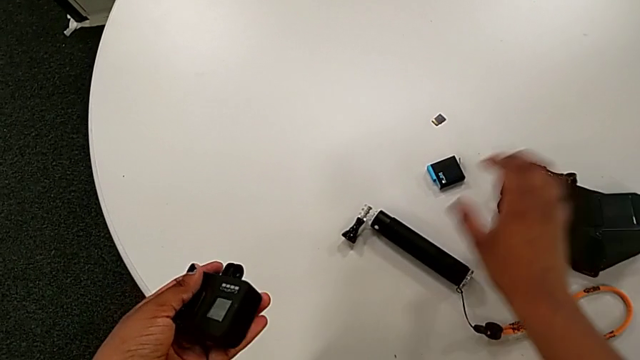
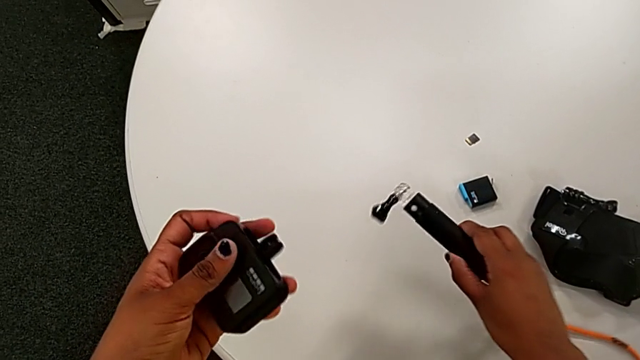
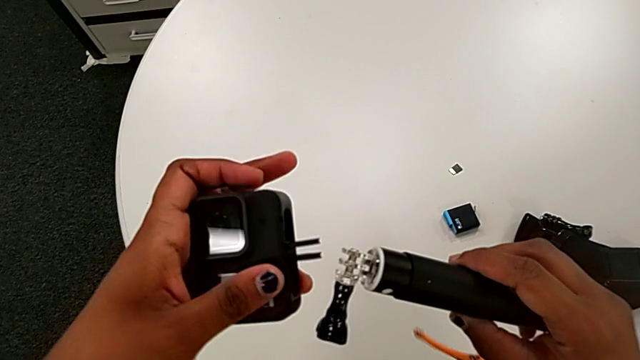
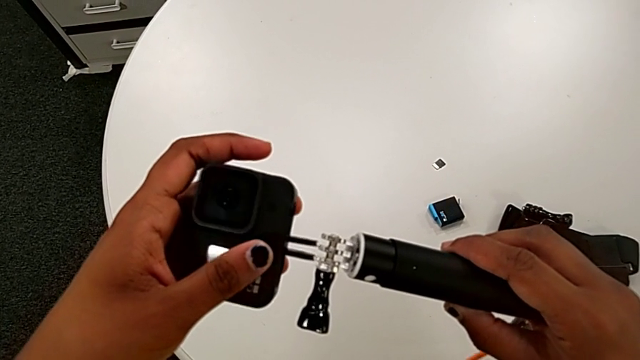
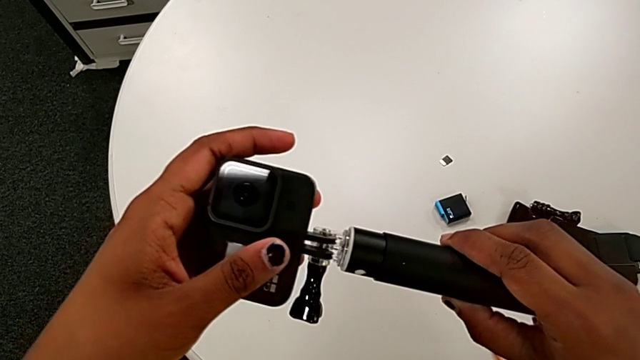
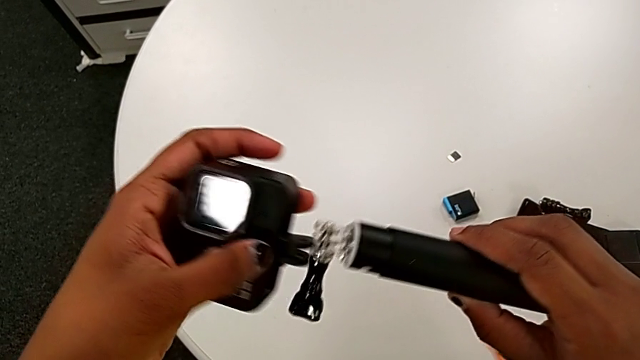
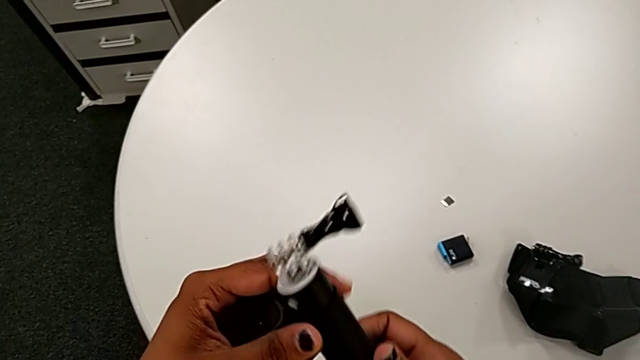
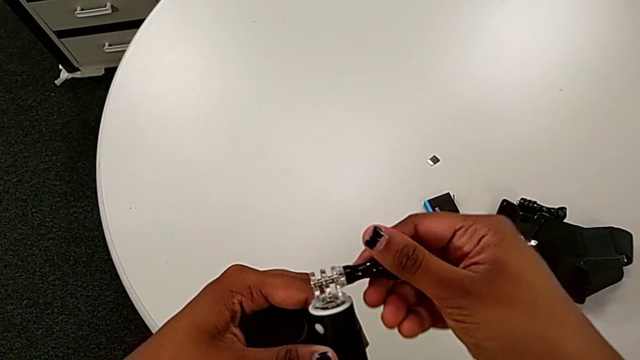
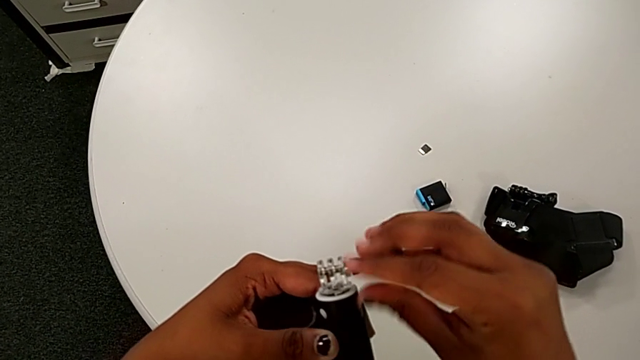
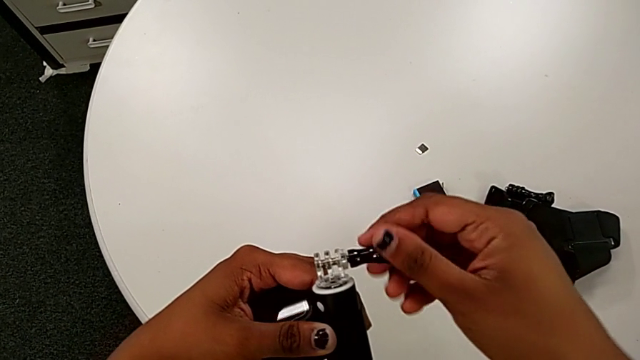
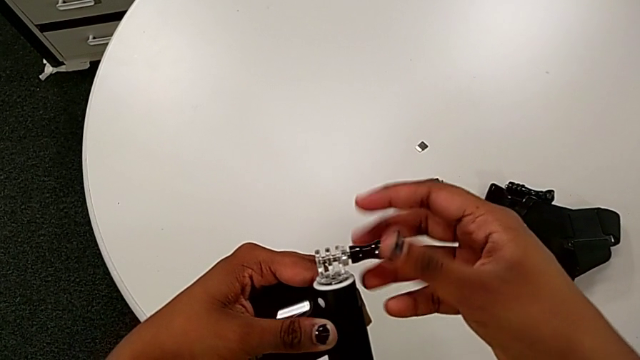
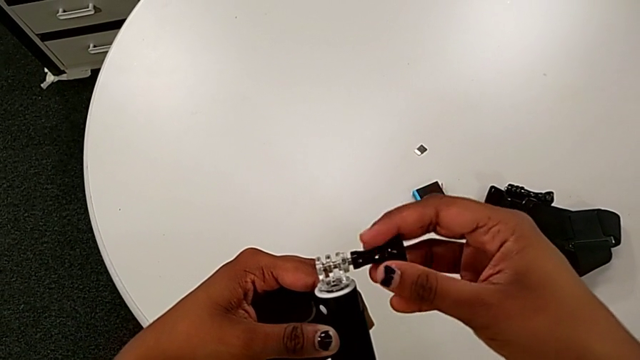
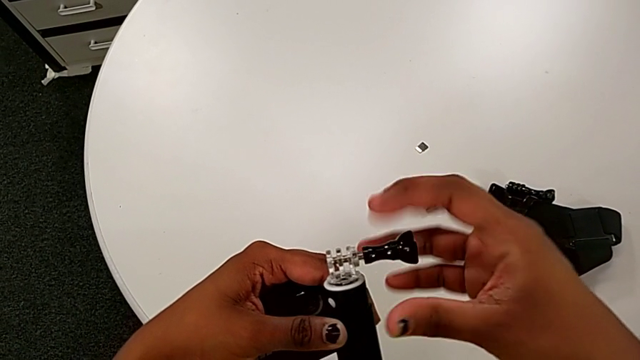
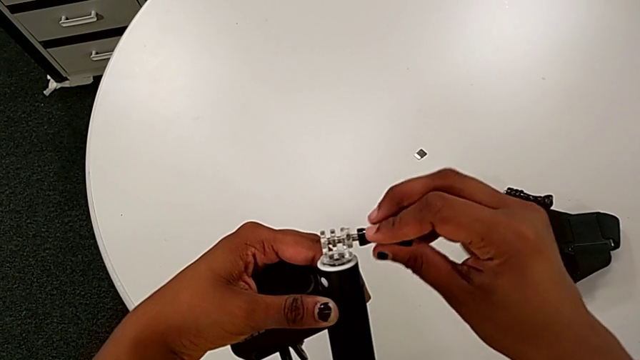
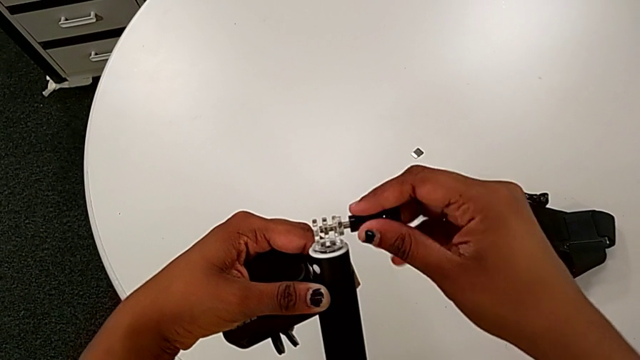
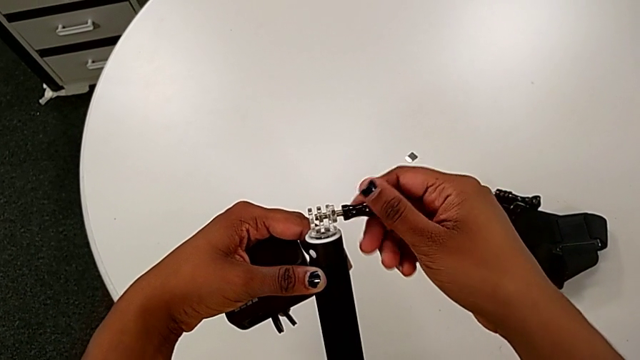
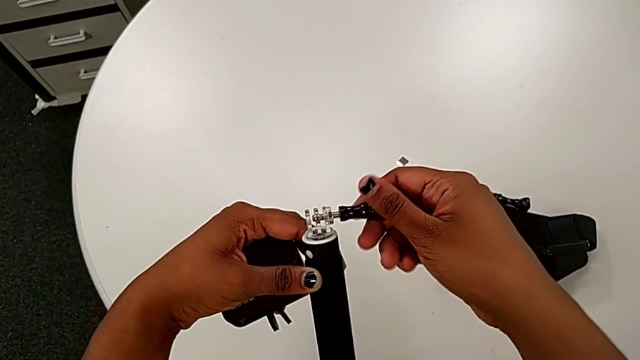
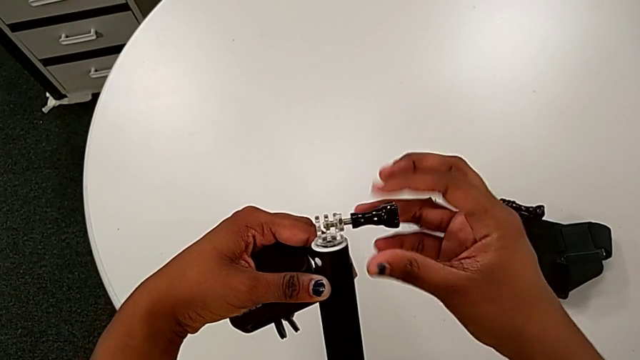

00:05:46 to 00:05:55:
The camera wearer is mounting the black handheld grip onto the GoPro. They lift the handheld grip, rotate it and begin to unscrew it.

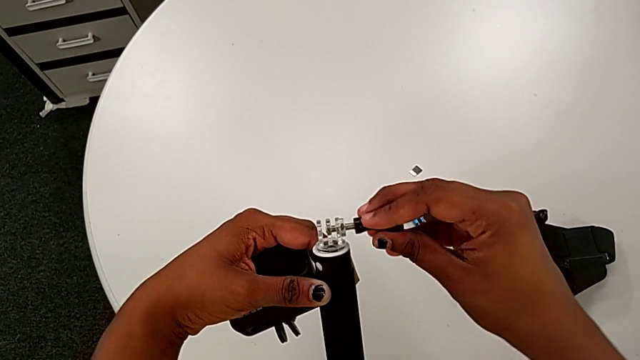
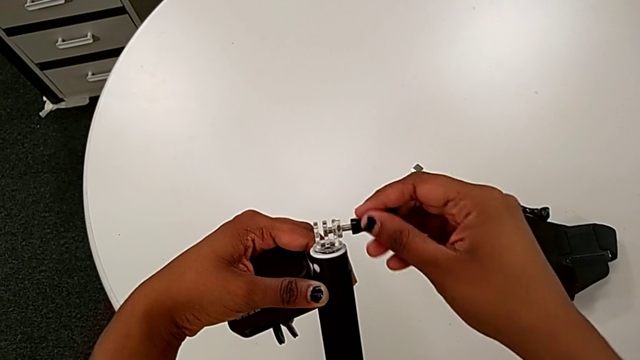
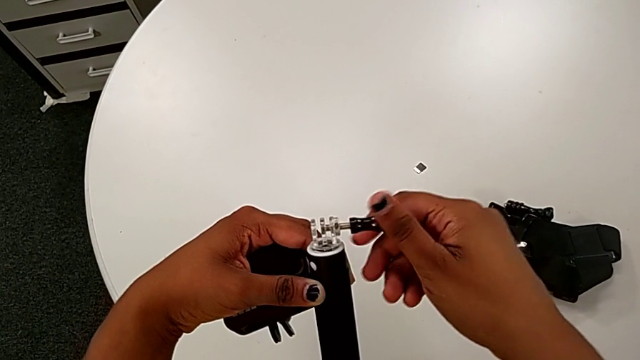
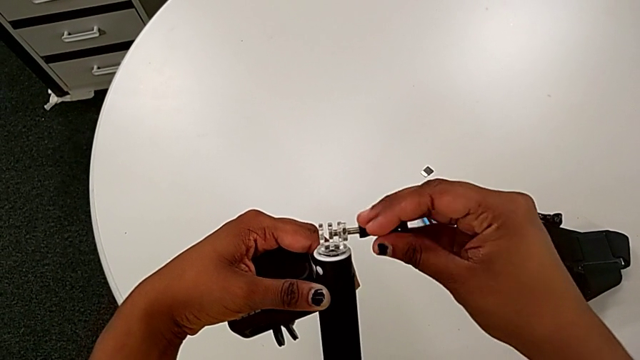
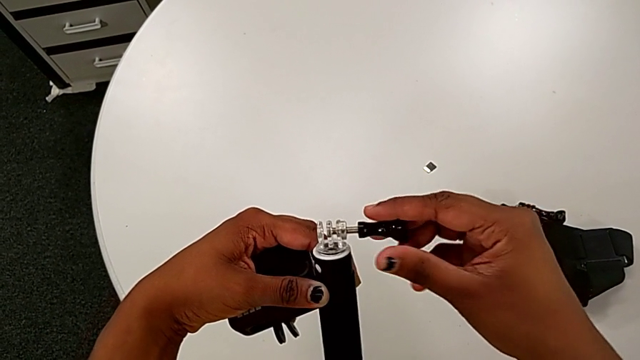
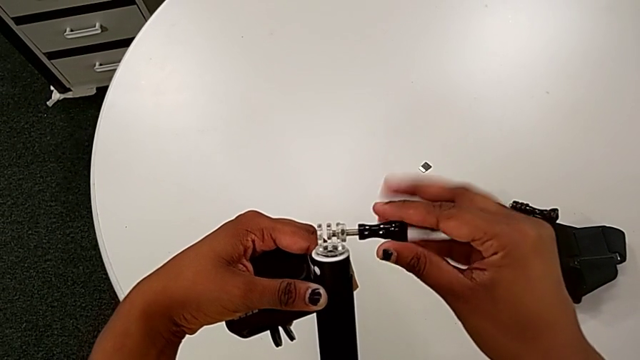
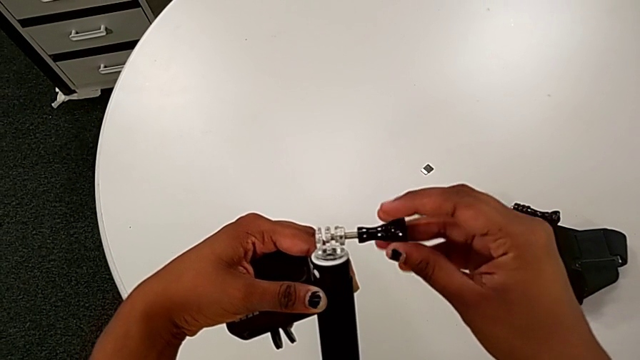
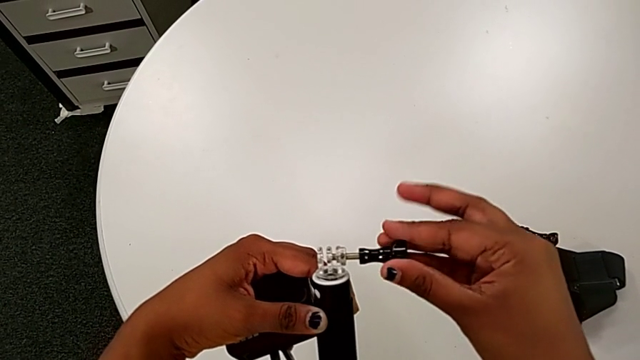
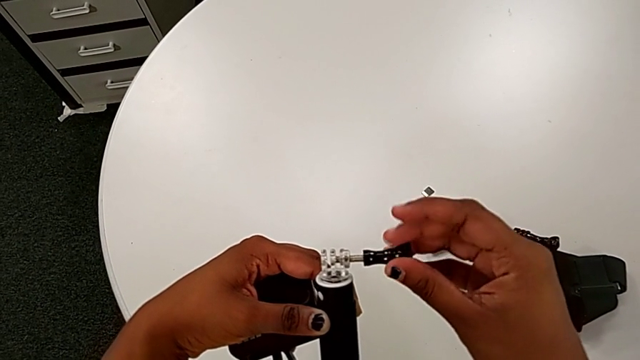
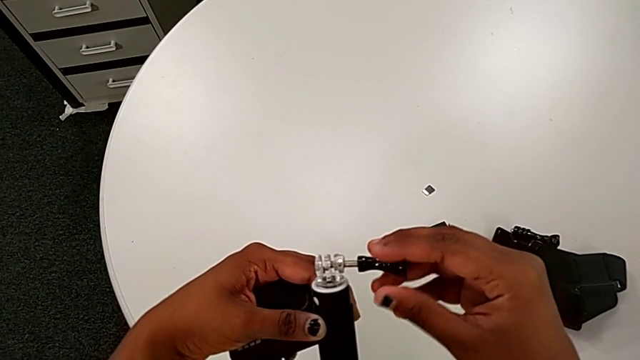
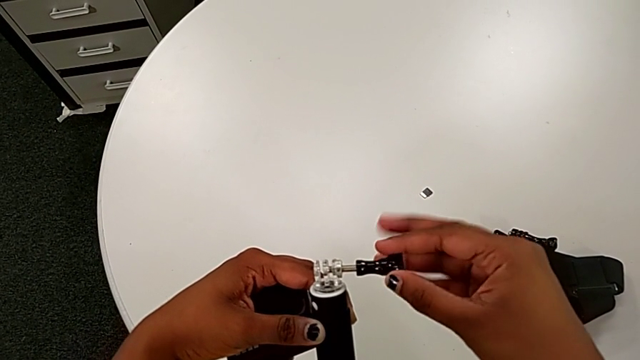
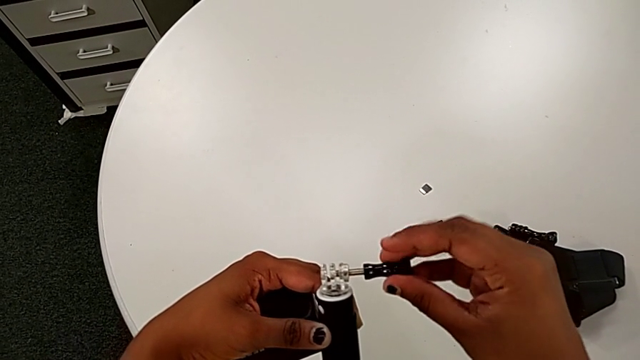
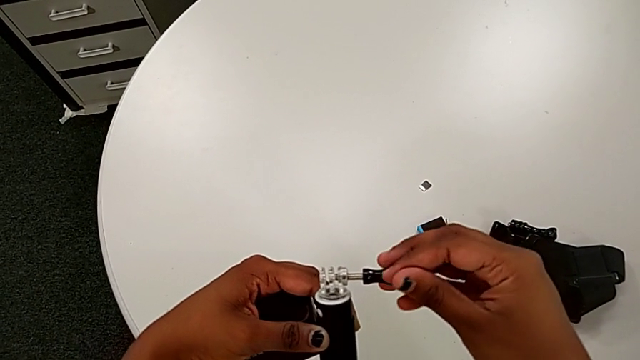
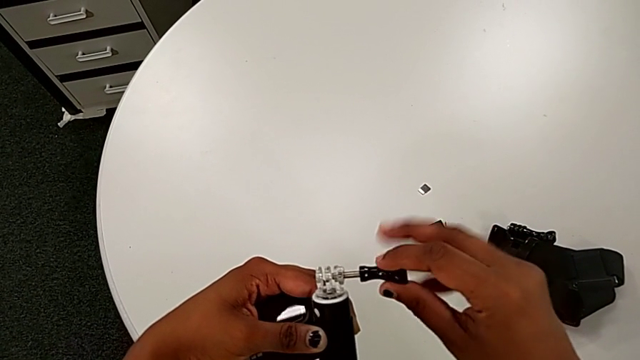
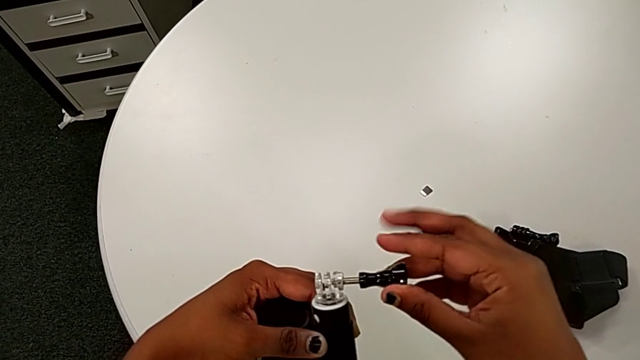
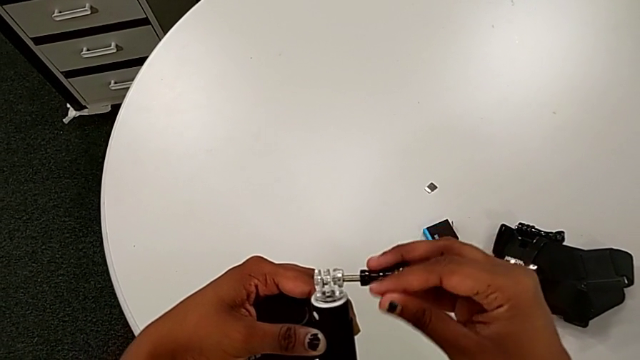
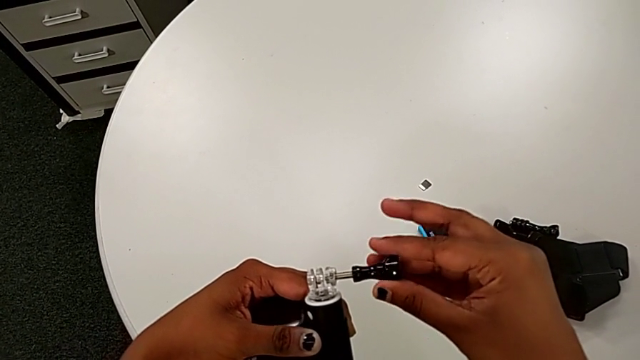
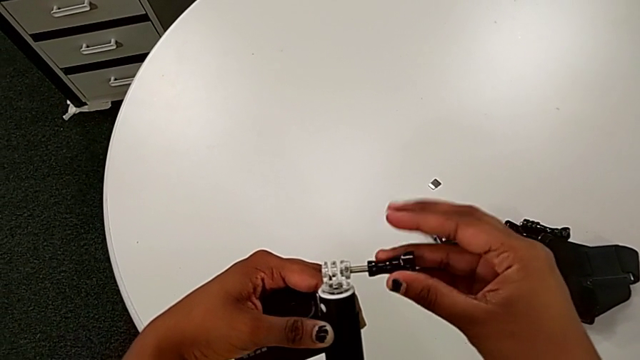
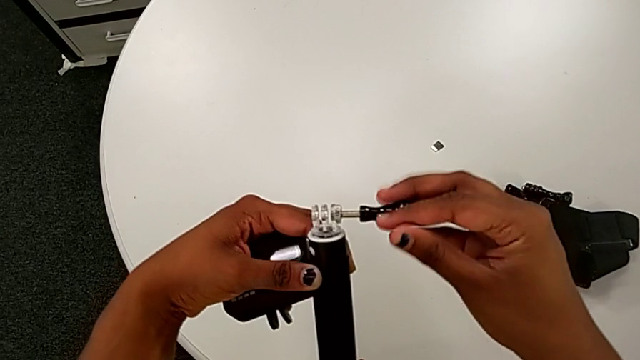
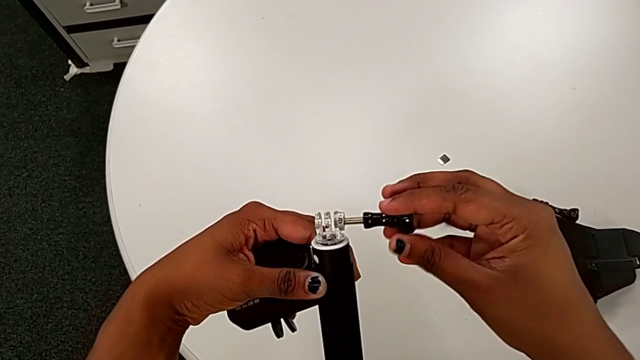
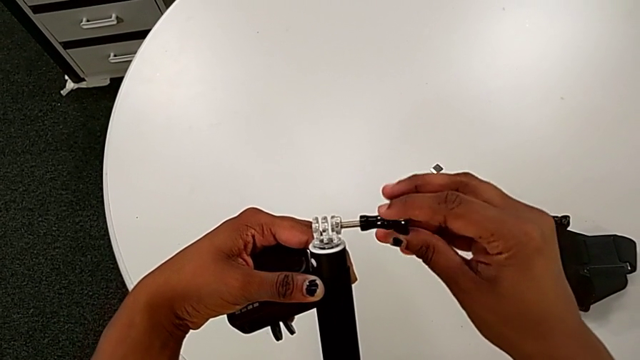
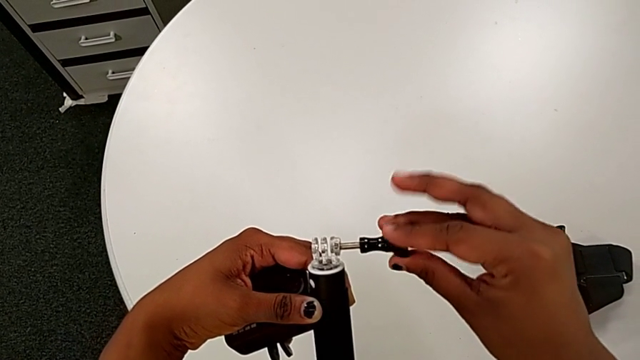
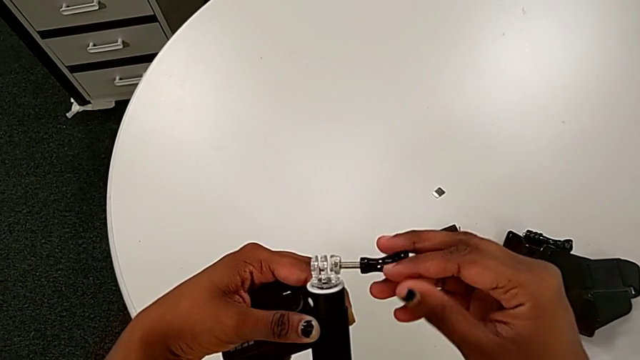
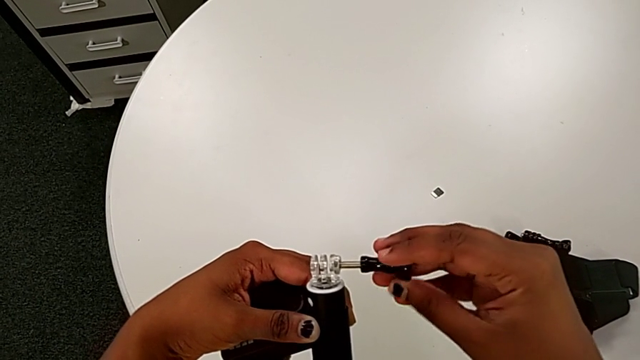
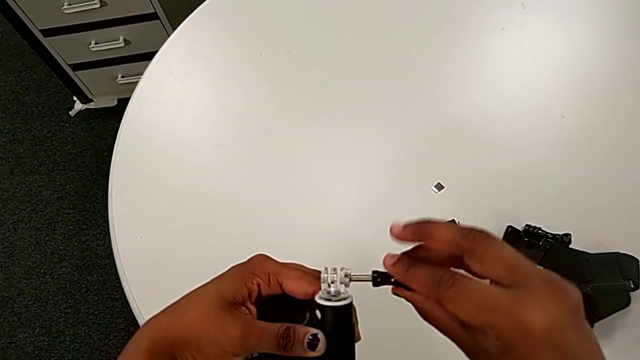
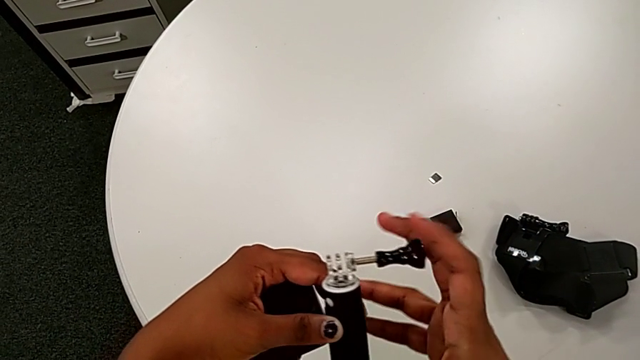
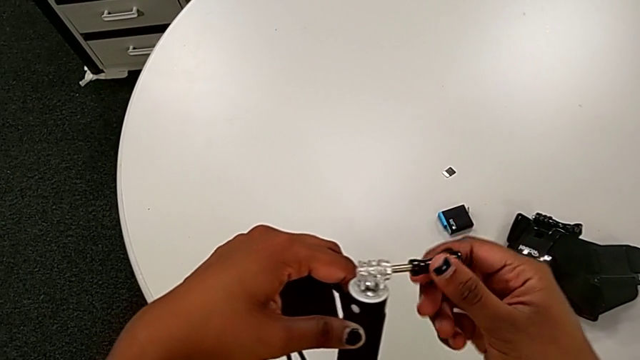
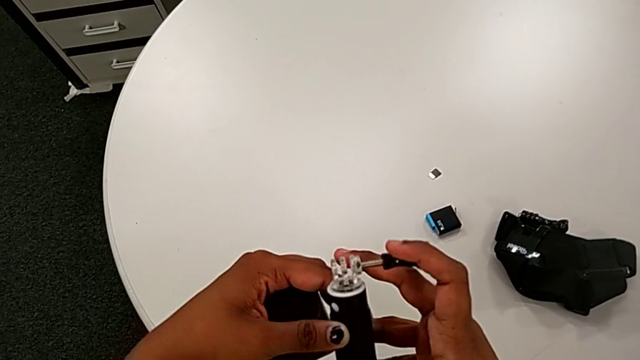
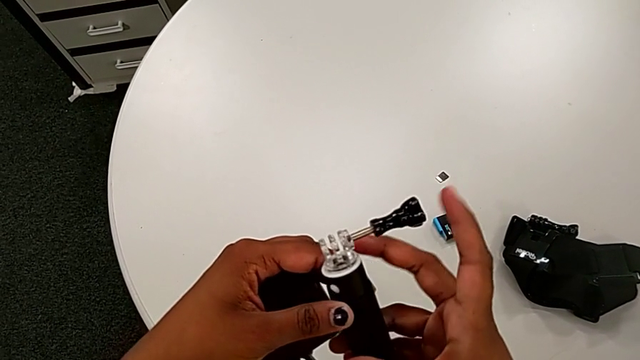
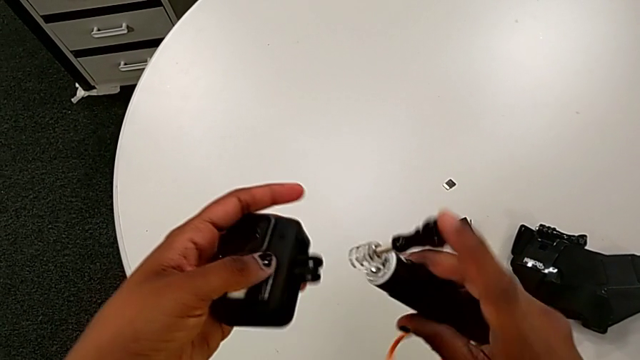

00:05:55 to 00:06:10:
The camera wearer is mounting the black handheld grip onto the GoPro. They keep unscrewing the handheld grip.
